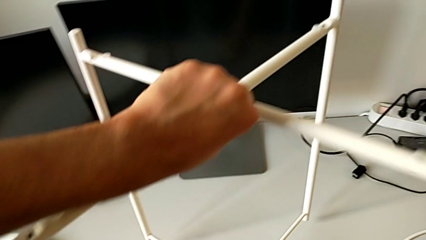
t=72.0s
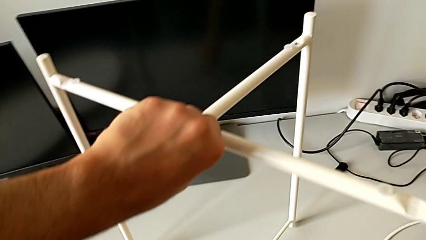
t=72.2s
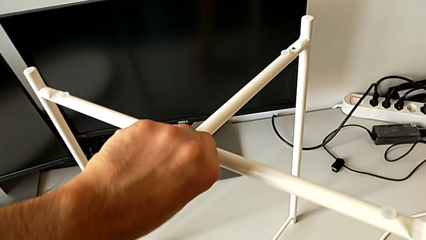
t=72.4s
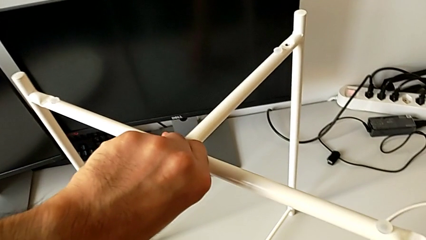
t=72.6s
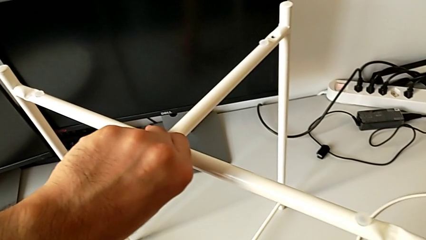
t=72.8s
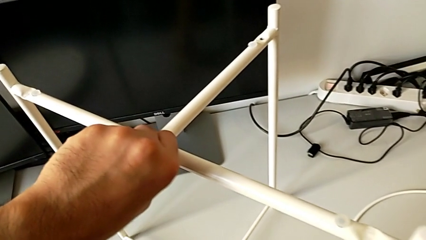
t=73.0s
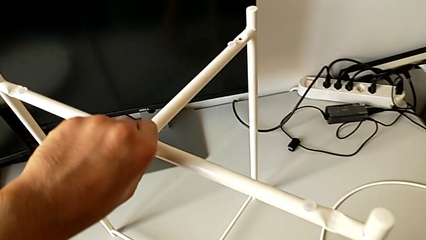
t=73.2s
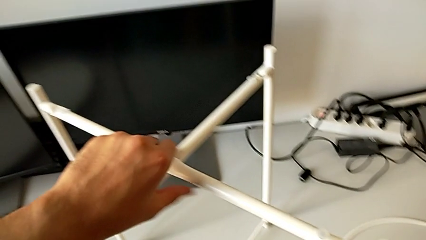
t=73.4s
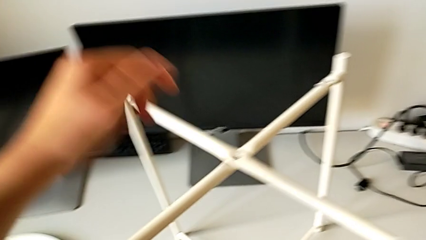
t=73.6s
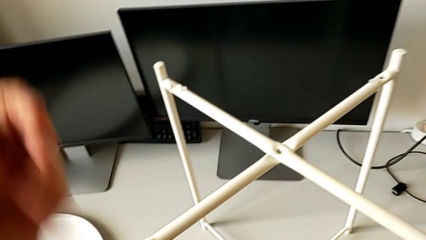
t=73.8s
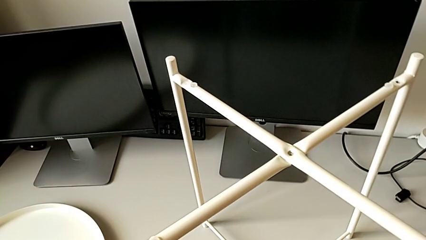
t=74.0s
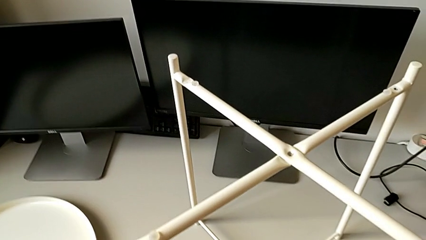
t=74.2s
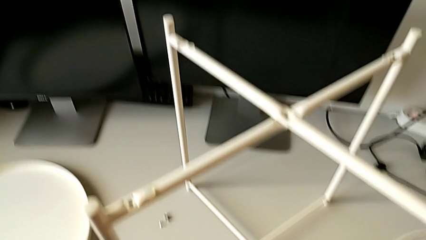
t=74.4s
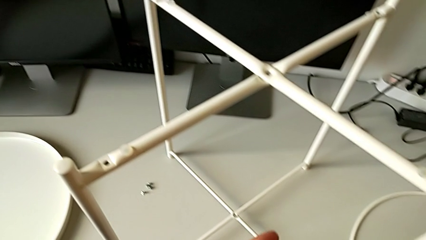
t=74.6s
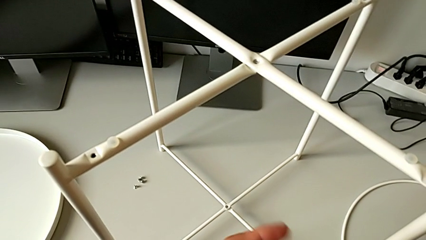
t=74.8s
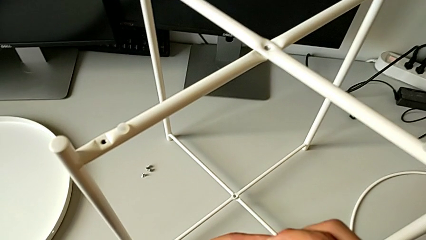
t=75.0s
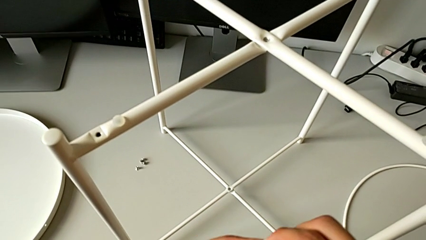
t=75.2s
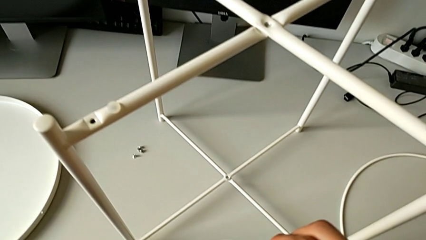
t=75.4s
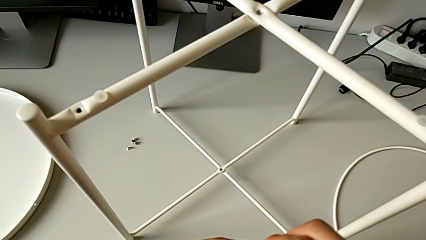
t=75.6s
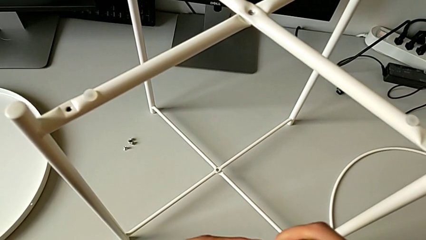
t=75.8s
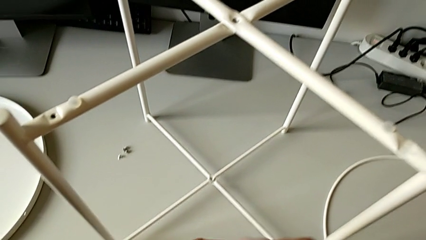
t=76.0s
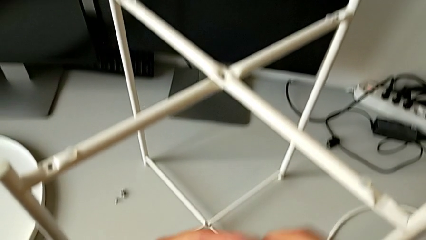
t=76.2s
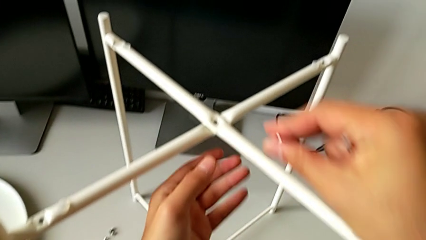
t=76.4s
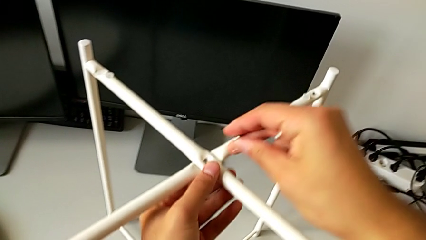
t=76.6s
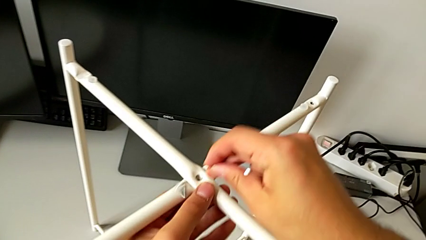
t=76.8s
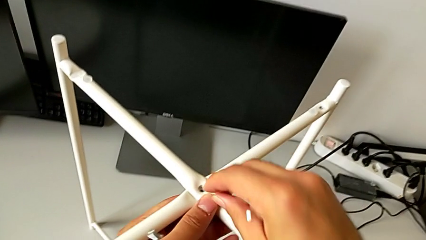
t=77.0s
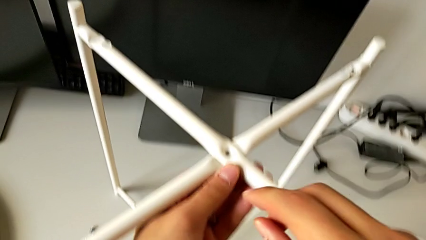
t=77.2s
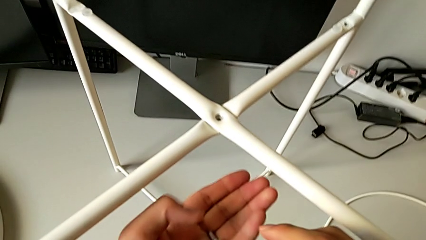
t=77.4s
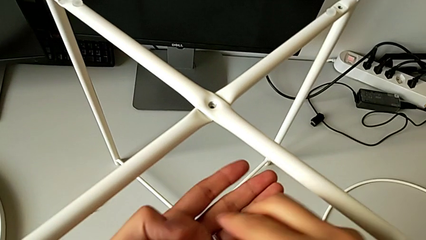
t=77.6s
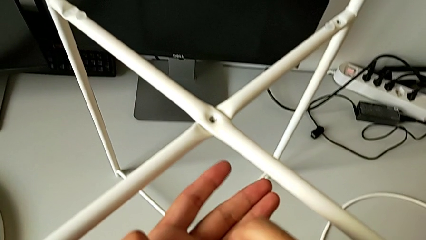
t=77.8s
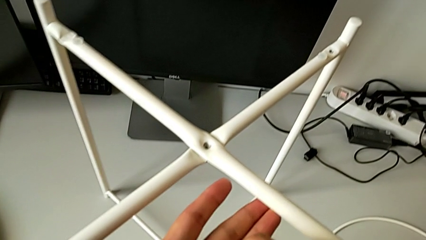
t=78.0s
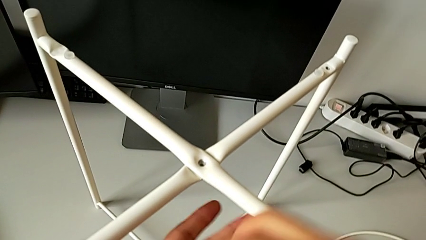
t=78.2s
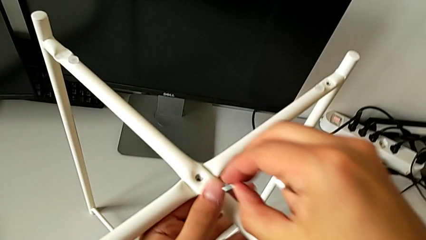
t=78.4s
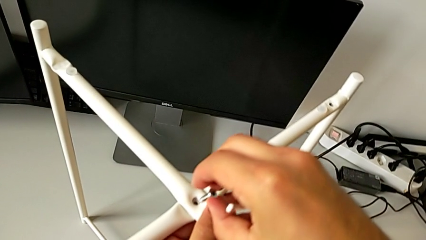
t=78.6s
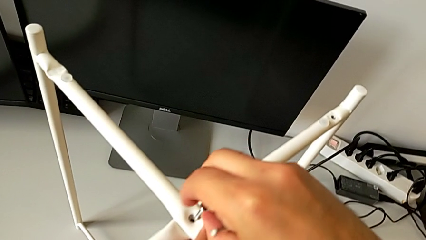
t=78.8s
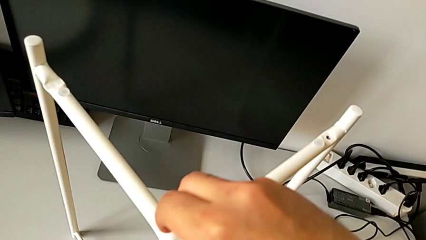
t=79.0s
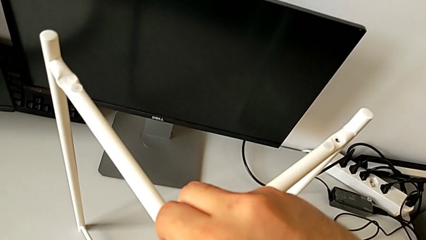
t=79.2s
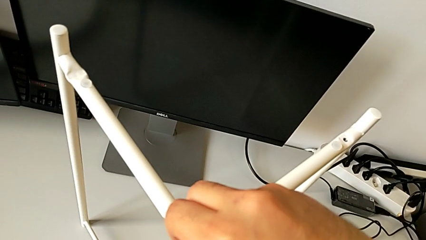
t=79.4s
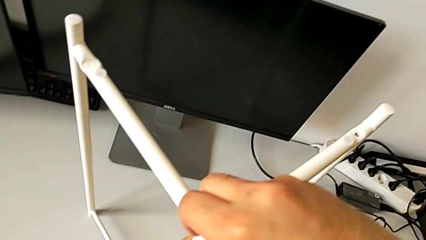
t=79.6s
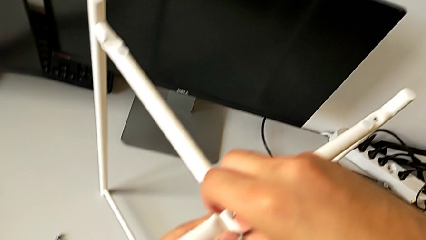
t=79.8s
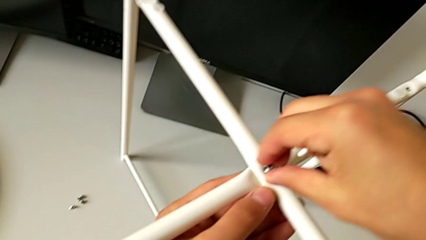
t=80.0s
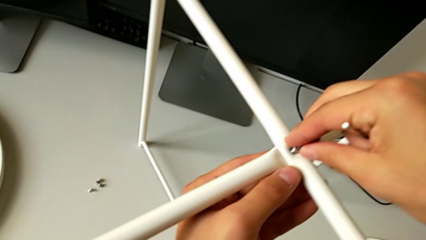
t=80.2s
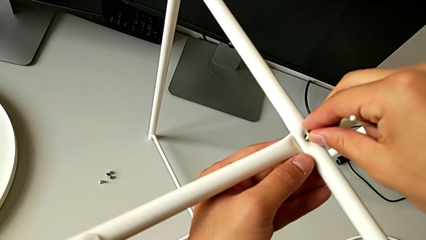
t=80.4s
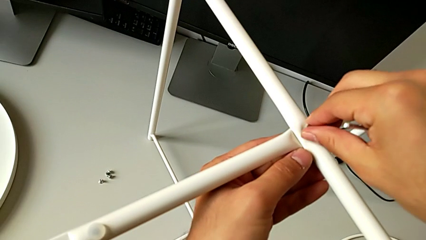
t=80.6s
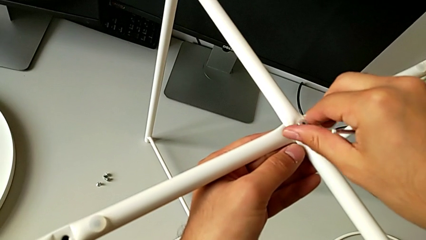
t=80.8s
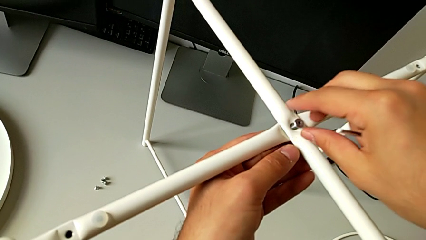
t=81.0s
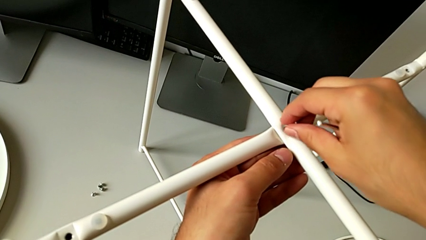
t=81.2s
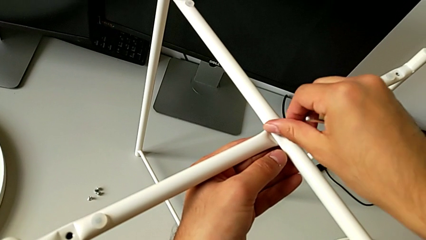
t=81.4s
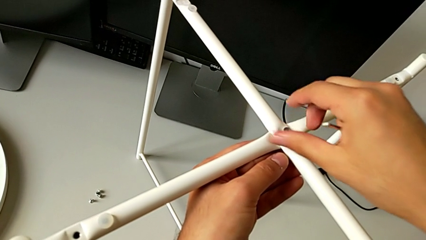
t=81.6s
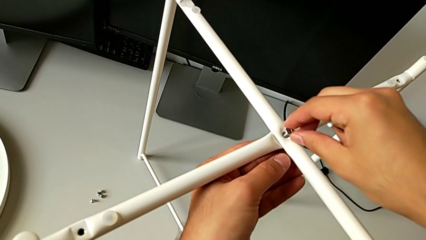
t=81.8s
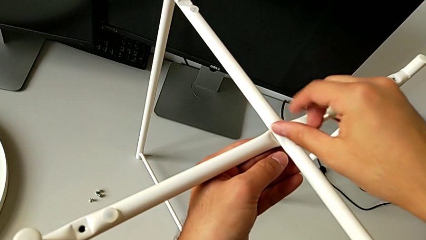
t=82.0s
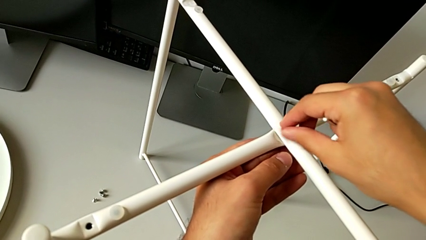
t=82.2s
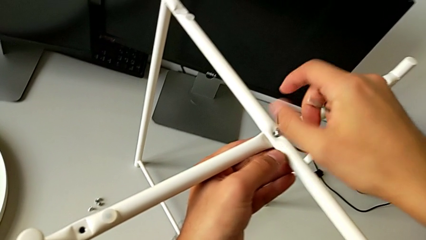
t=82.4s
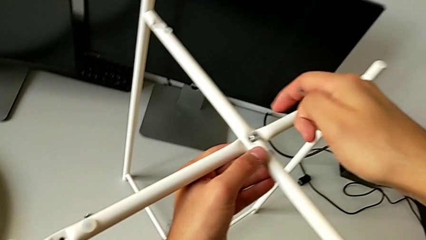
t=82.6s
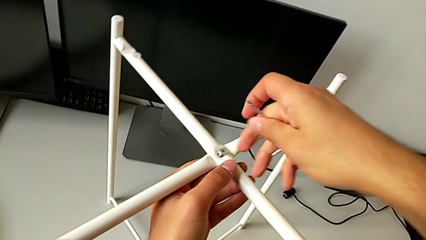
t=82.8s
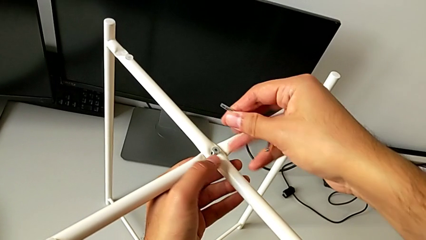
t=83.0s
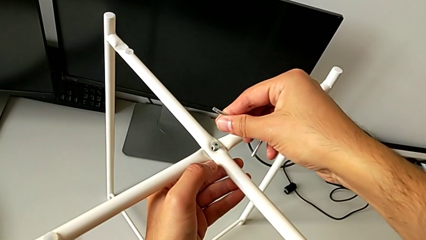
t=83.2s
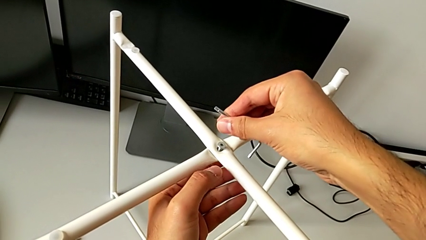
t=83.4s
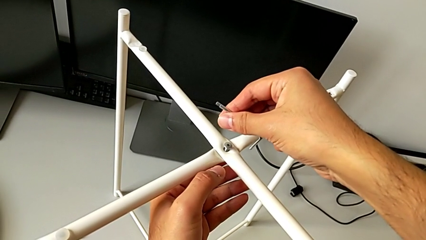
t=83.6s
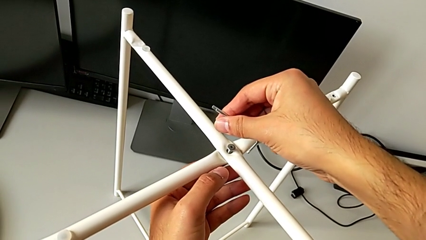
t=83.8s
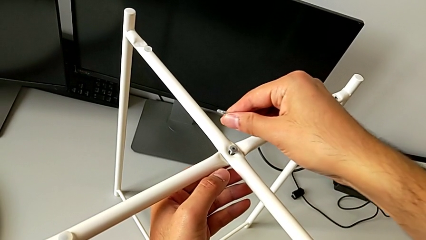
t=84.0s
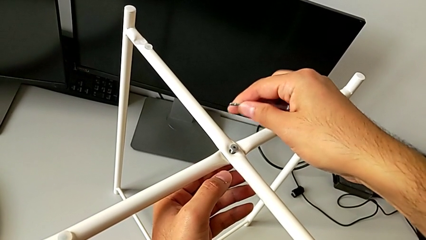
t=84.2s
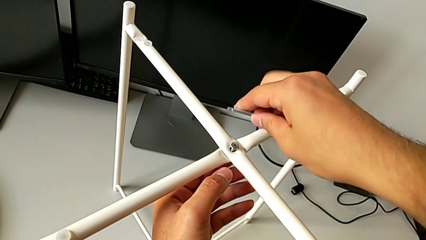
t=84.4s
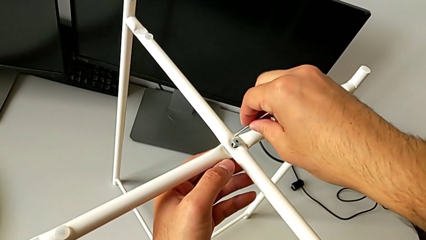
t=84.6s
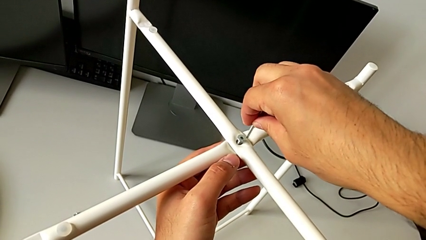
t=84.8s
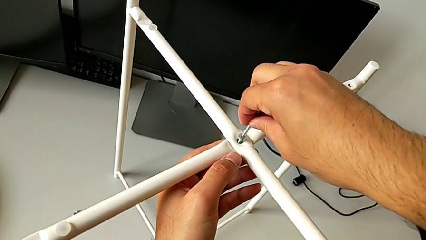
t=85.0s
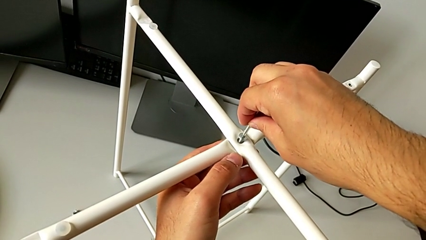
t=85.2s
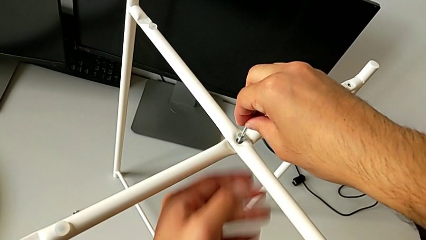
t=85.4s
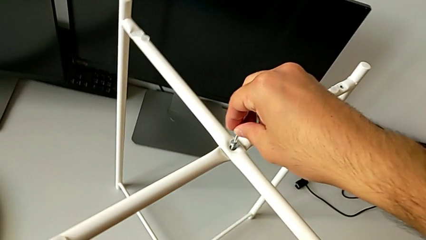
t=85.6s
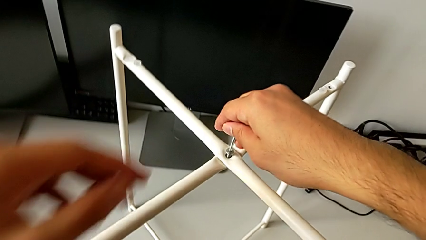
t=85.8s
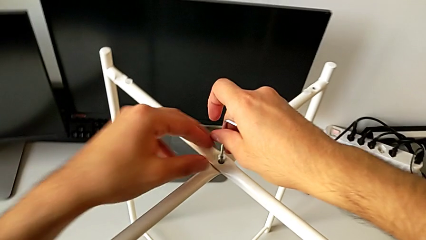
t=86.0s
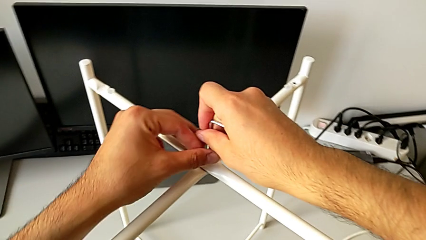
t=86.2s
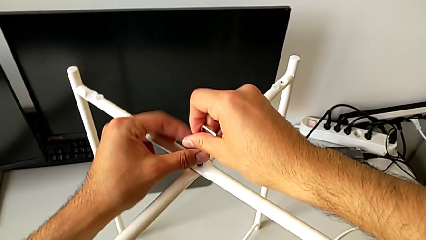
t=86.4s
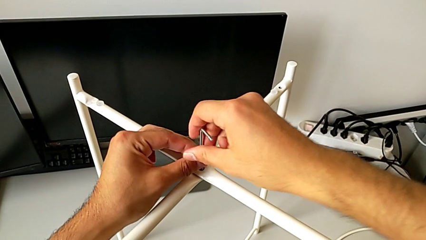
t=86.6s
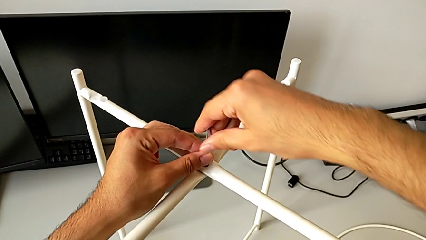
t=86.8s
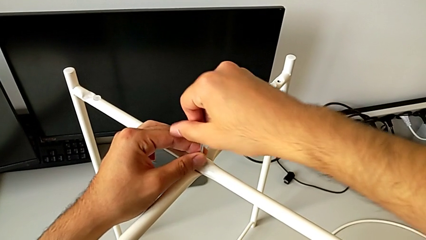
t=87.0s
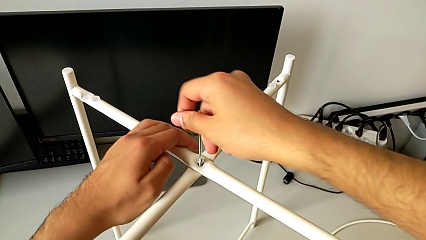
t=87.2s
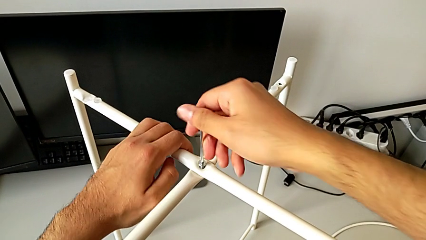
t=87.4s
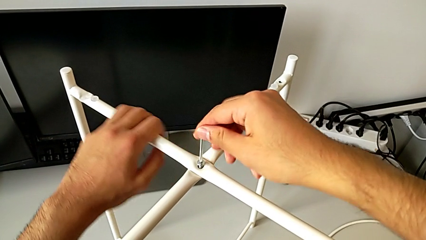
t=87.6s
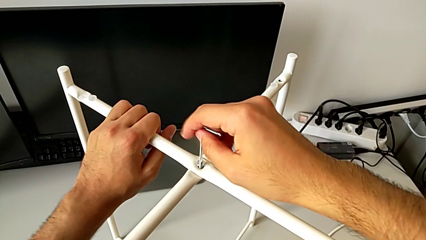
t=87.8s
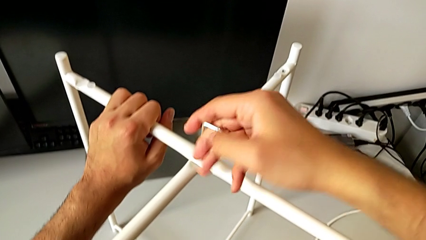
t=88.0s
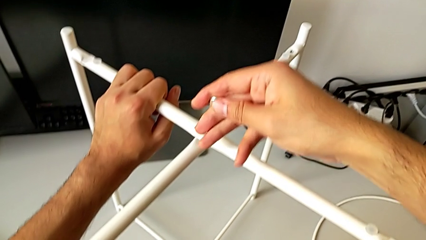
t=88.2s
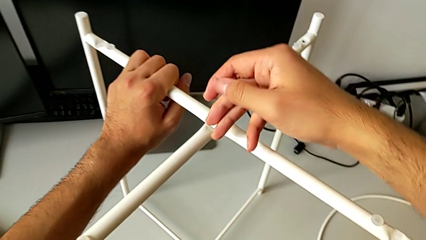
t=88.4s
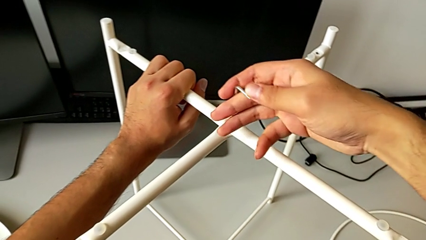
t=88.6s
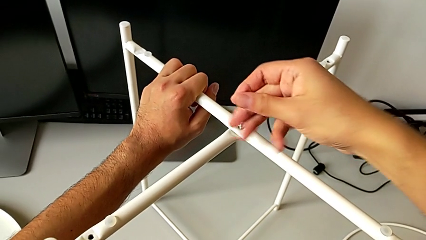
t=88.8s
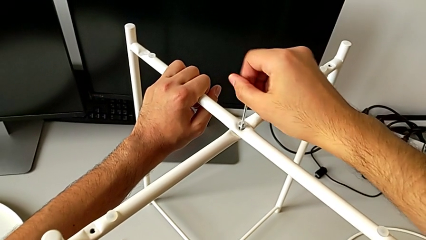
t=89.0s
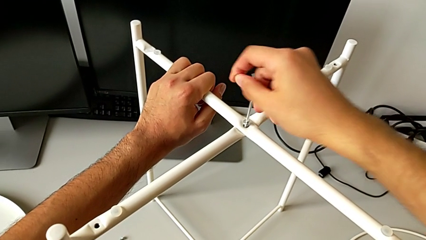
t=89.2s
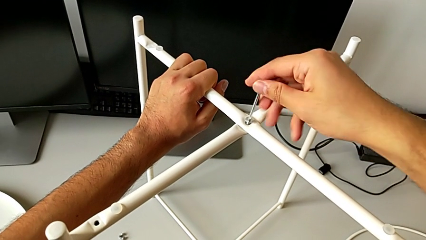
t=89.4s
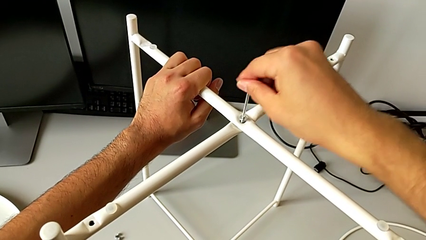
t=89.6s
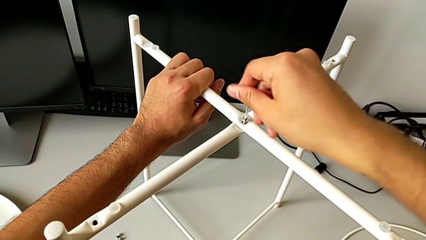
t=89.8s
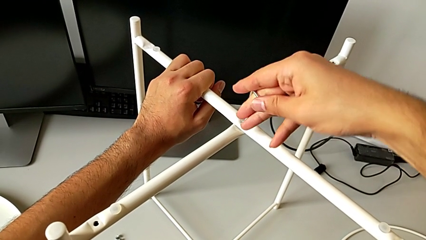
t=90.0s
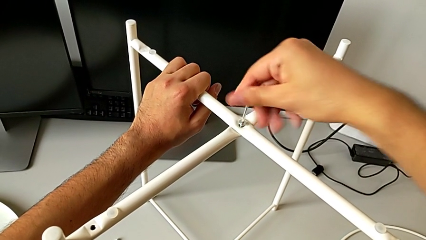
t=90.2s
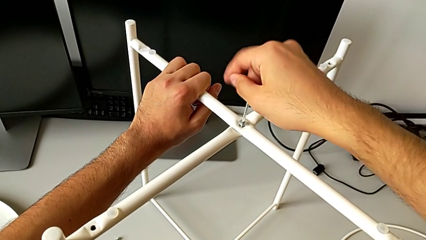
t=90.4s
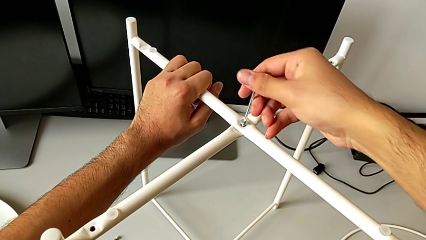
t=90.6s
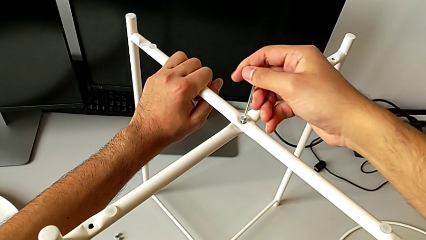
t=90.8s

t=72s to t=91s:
The camera wearer is screwing the top screw to join the legs. They place the leg, grab the hex socket head, wrongly drop it, insert it, screw it, insert the Allen wrench and begin to screw the hex socket head.
